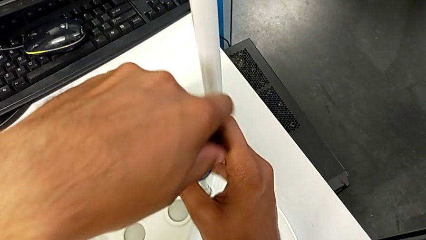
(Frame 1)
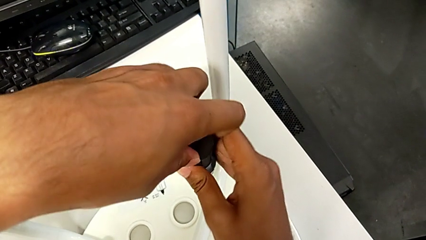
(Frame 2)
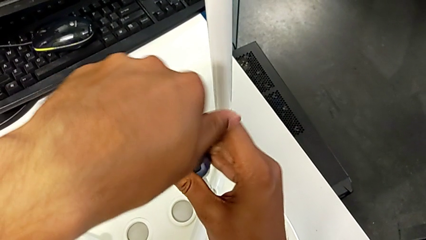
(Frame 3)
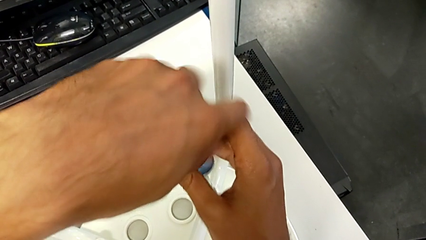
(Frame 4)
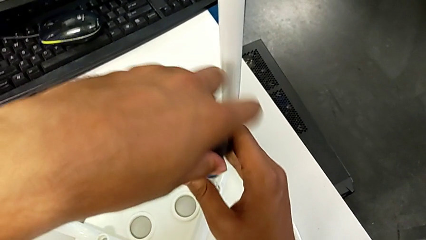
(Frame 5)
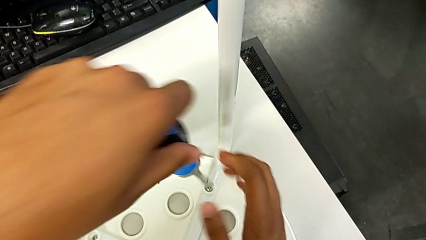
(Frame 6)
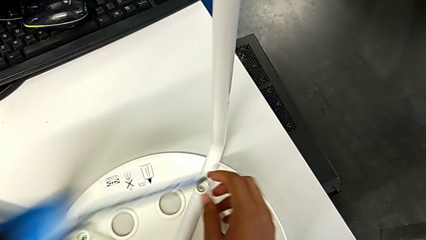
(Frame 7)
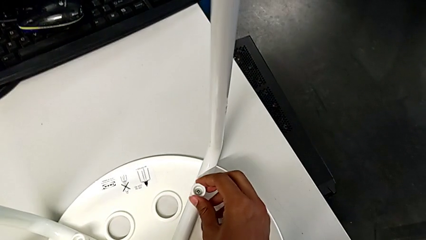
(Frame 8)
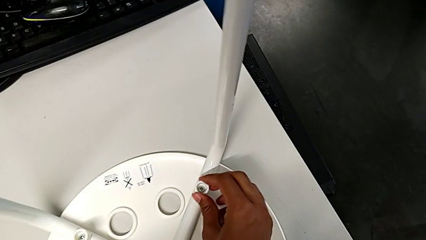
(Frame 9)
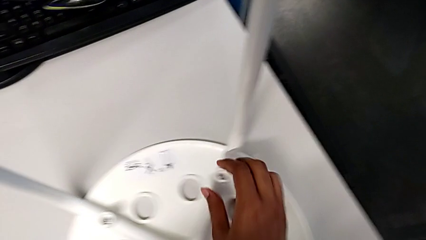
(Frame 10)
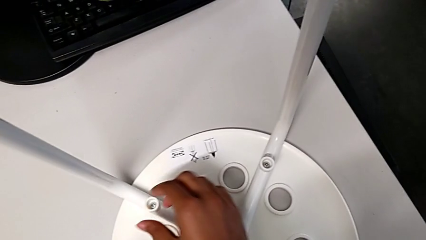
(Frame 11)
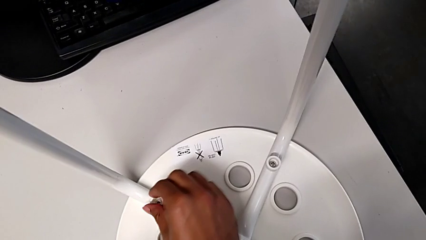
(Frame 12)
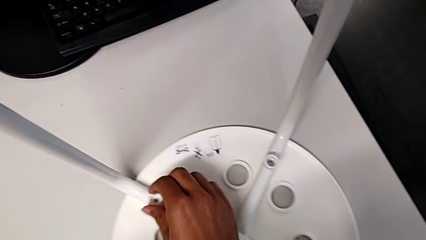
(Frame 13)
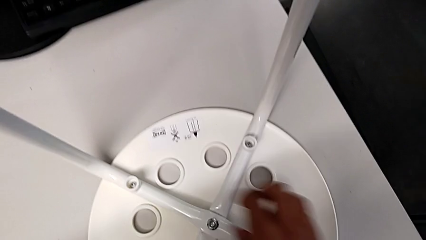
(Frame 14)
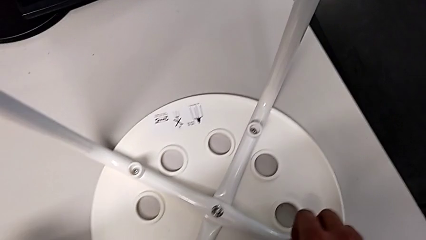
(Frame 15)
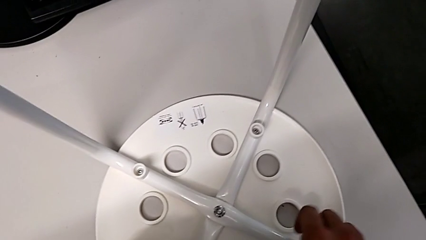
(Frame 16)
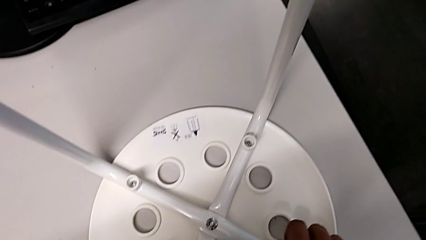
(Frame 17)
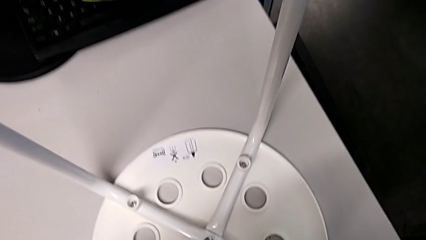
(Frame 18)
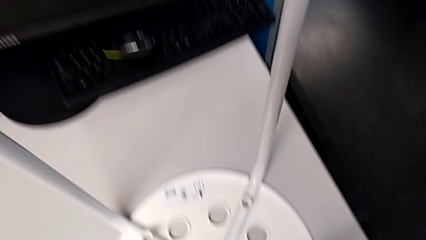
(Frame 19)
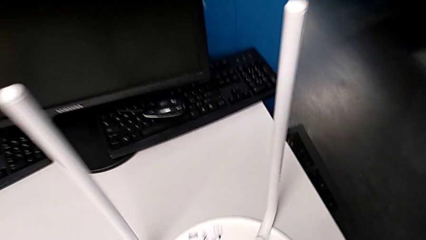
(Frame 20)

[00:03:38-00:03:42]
The camera wearer is placing the seat onto the legs. They screw the screw, withdraw the screwdriver, inspect the washer and rotate the stool.
